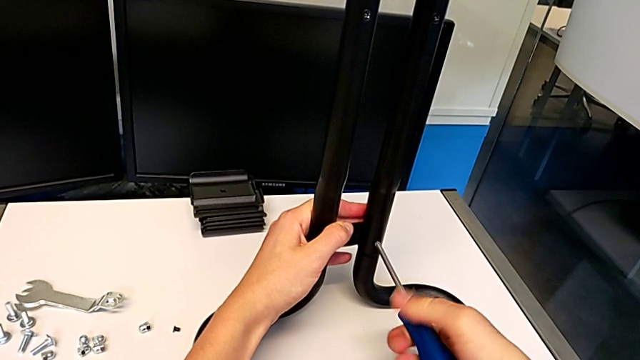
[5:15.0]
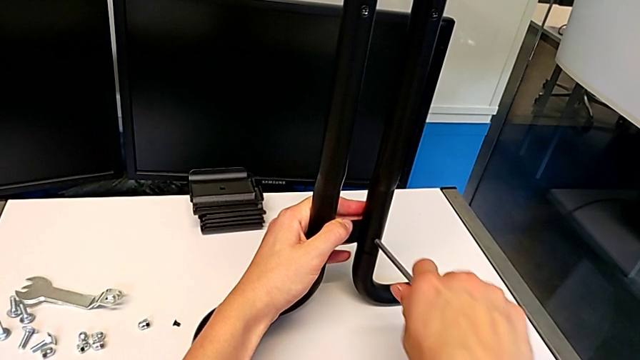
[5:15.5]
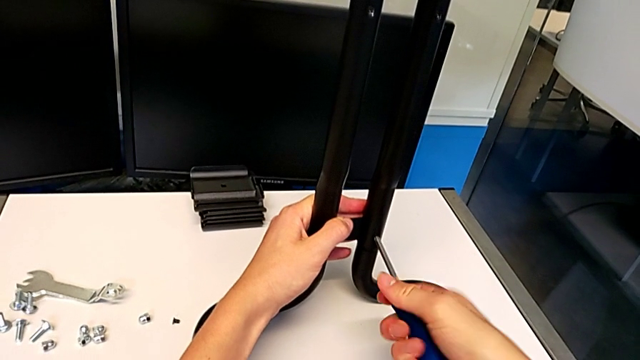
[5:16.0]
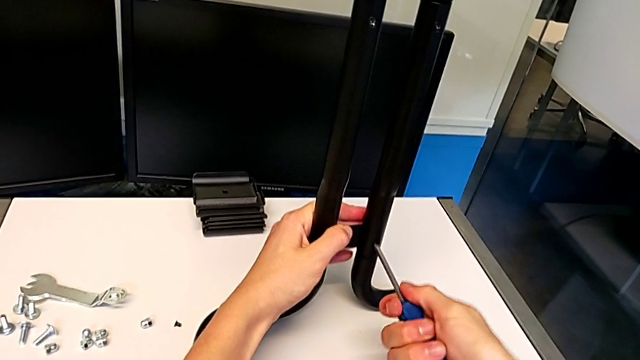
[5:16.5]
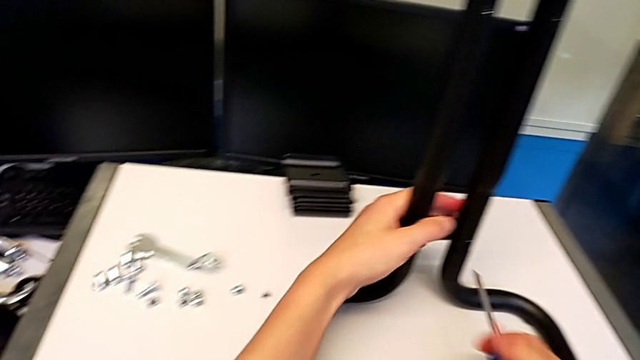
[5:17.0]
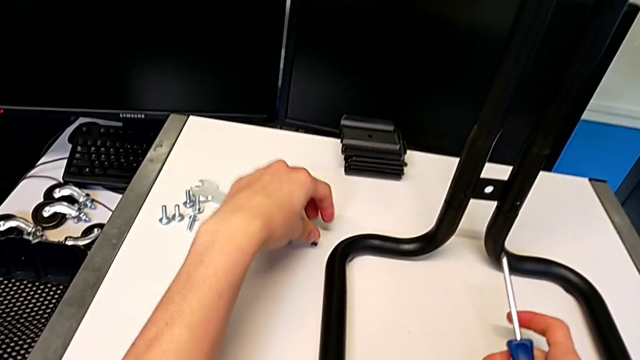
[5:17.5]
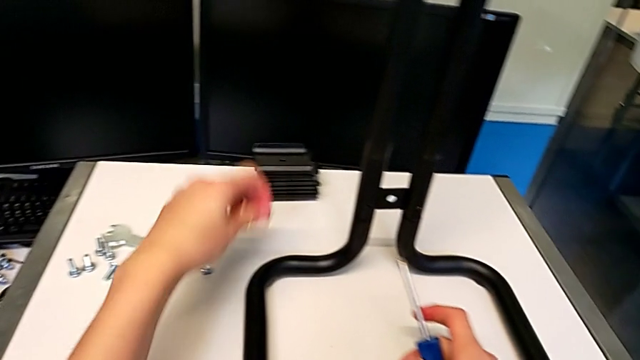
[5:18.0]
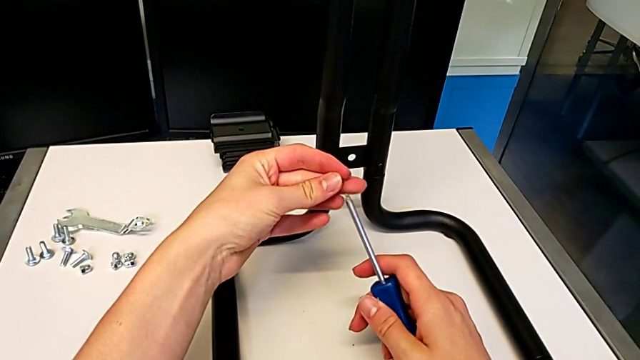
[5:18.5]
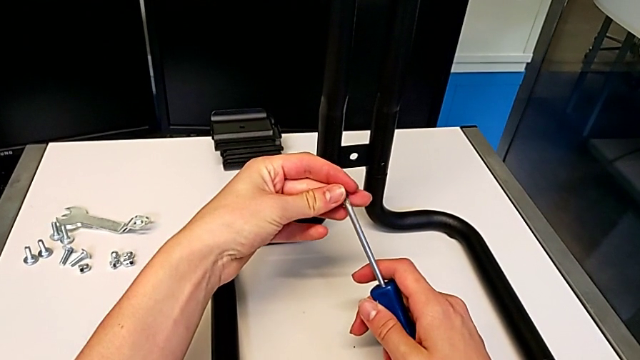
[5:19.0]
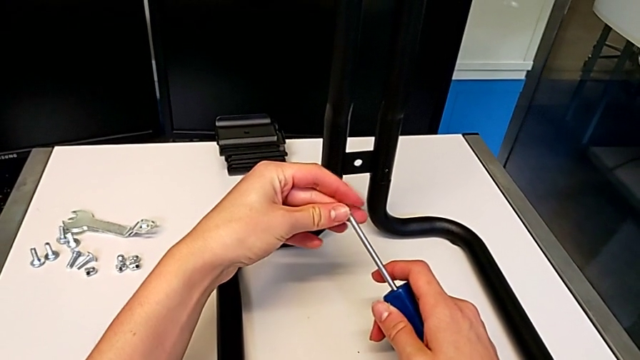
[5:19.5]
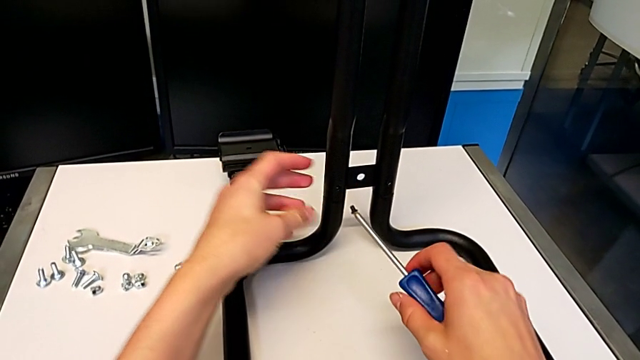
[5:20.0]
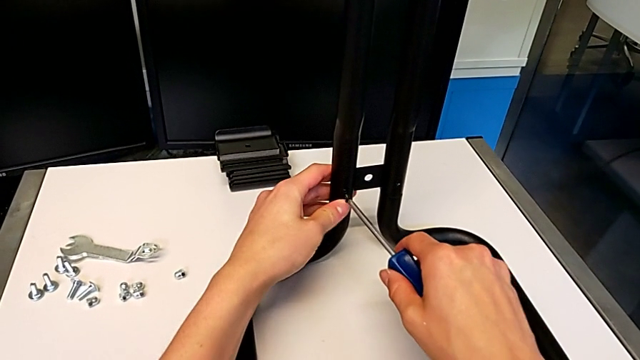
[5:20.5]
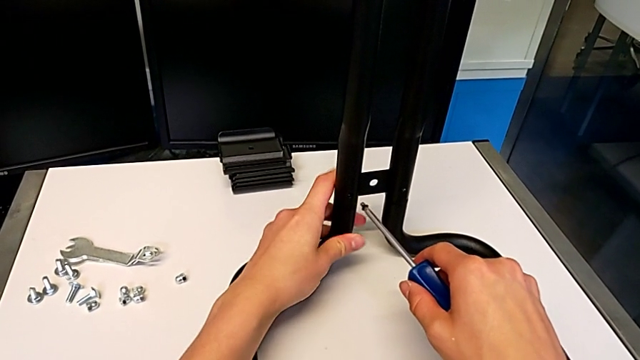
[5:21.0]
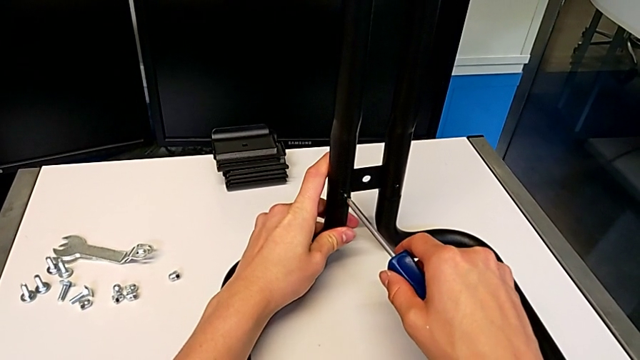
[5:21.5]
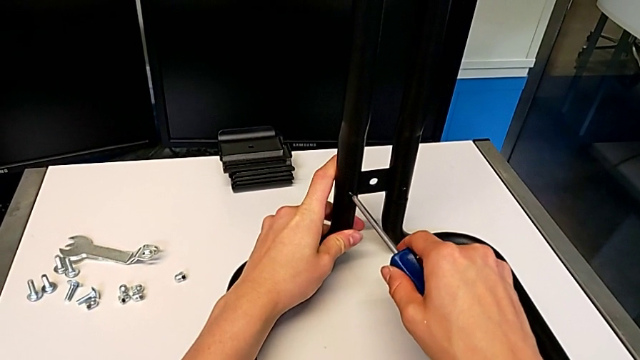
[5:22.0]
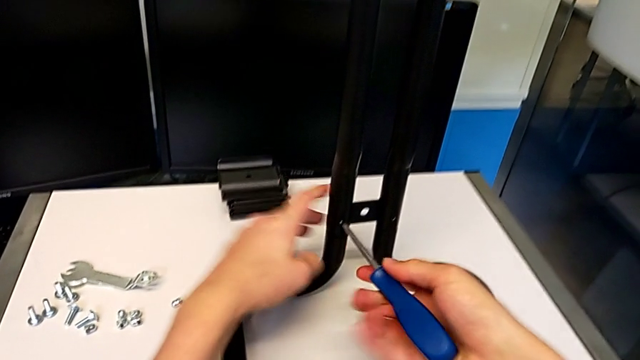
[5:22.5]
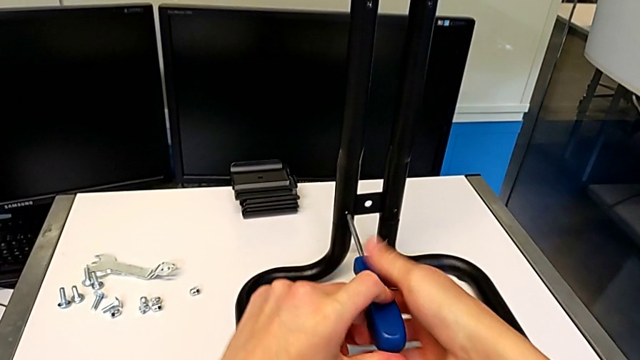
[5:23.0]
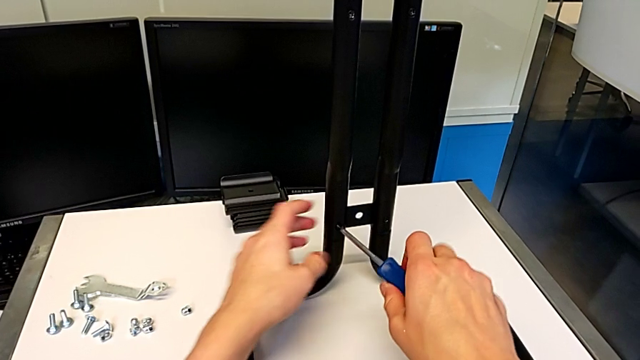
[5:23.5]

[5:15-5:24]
The camera wearer is screwing the second side bars onto the base frames. They screw the screw, grab it, align it, insert it and begin to screw it.

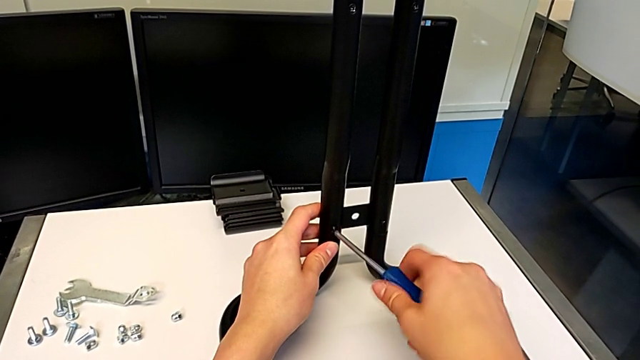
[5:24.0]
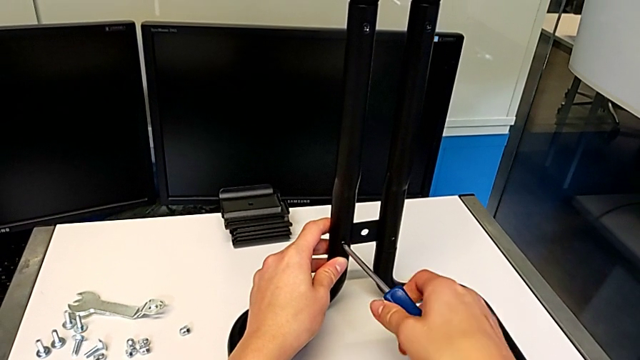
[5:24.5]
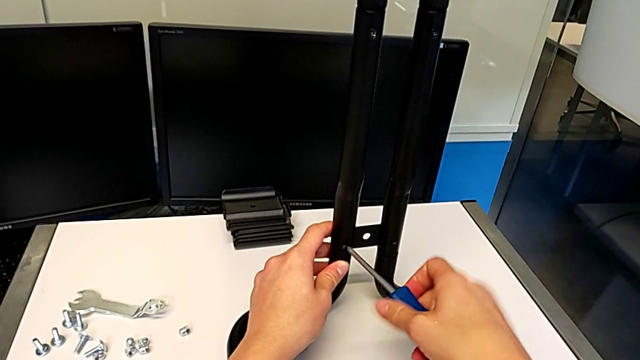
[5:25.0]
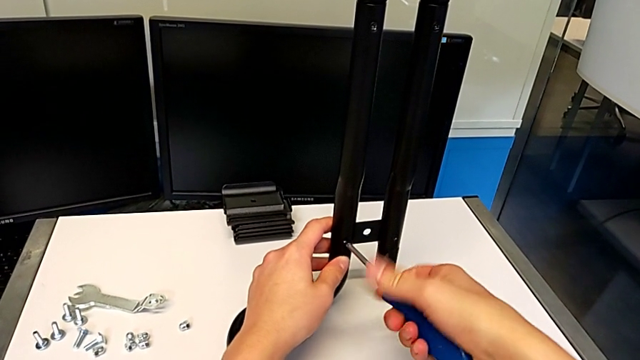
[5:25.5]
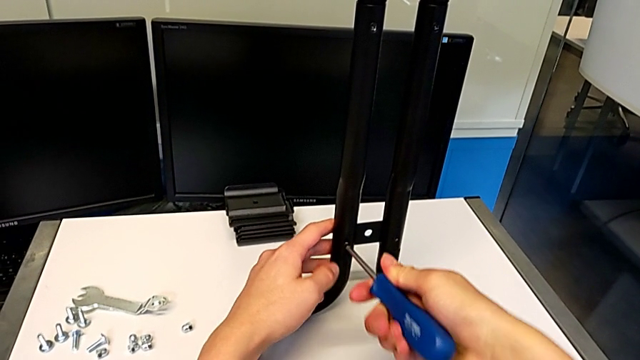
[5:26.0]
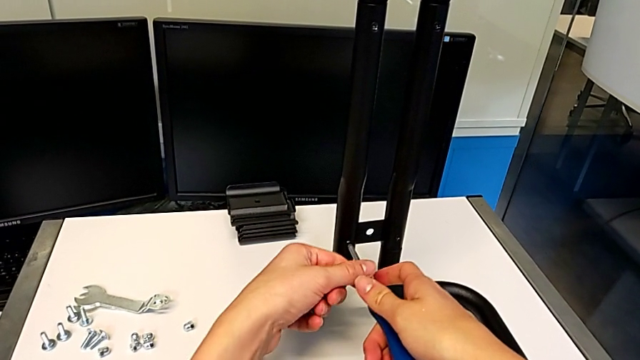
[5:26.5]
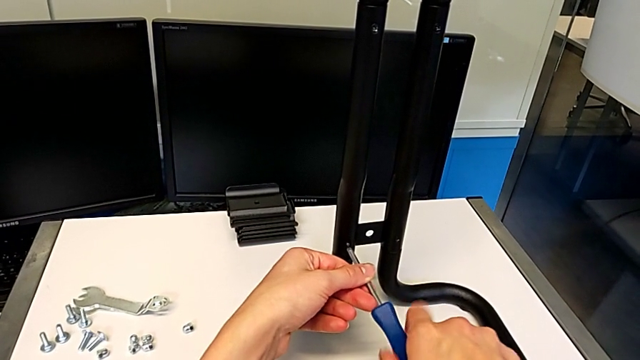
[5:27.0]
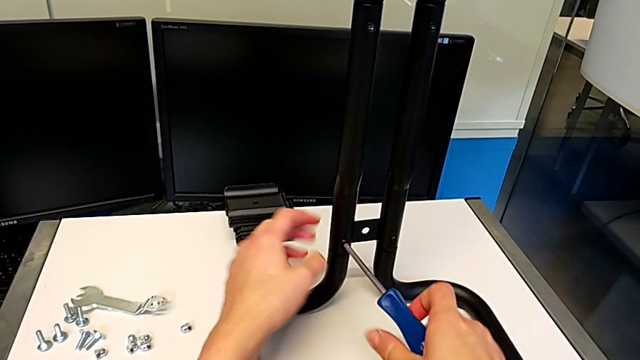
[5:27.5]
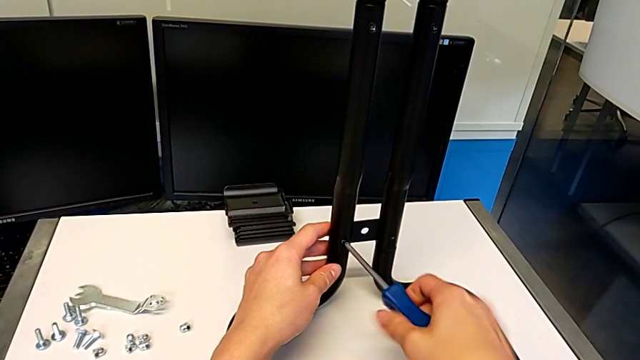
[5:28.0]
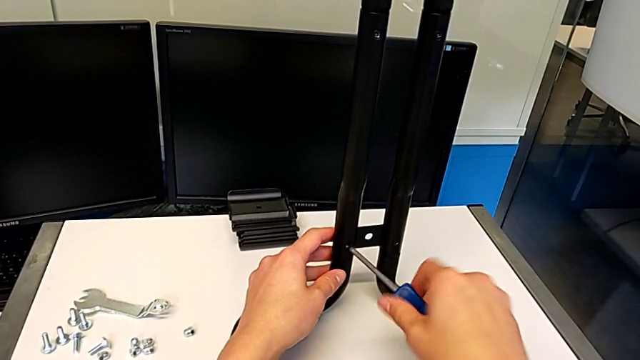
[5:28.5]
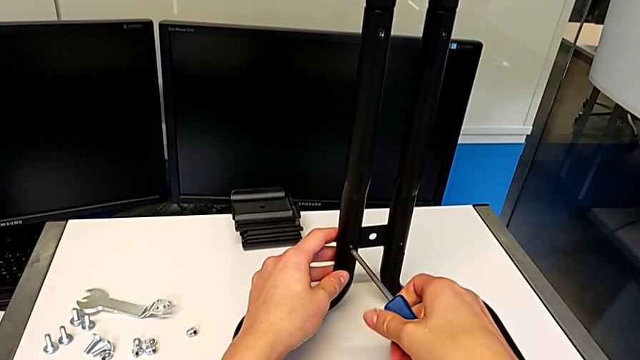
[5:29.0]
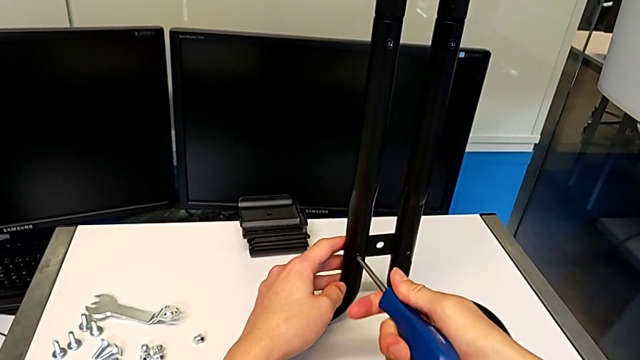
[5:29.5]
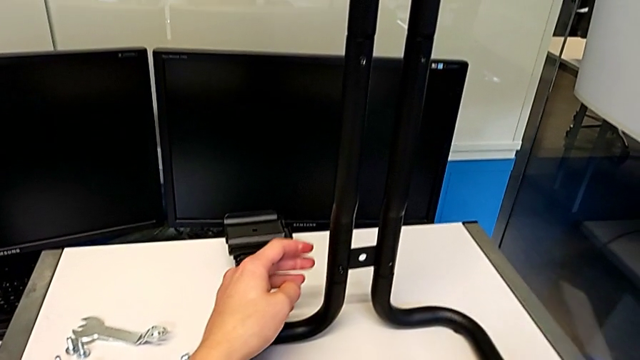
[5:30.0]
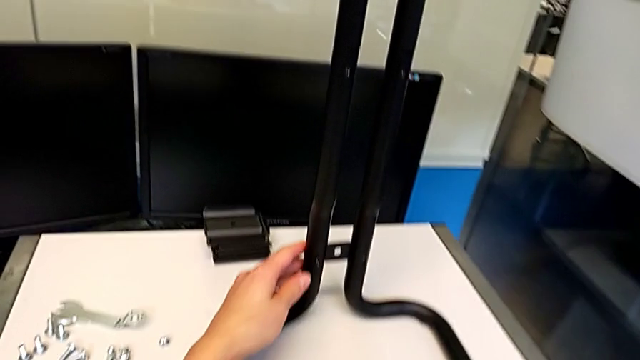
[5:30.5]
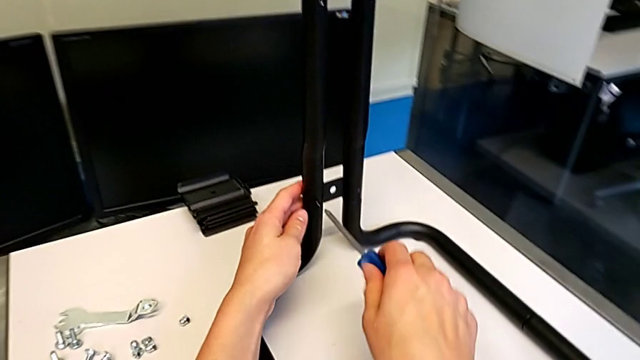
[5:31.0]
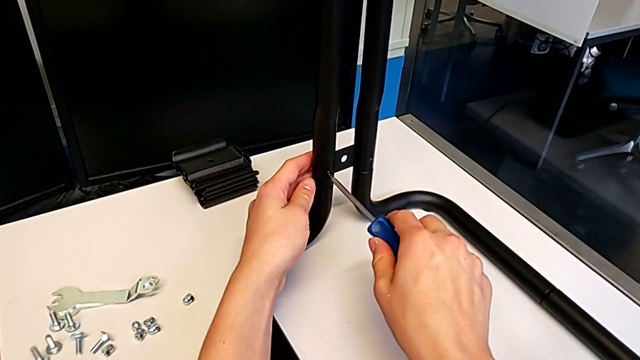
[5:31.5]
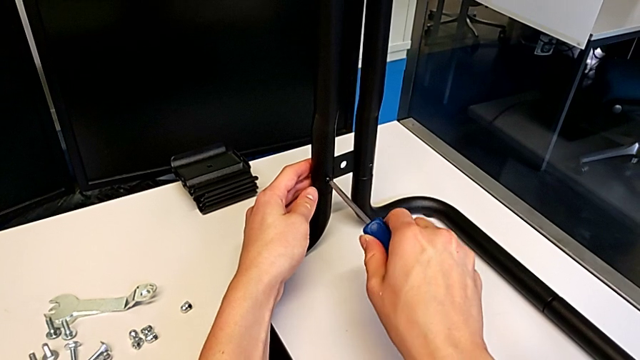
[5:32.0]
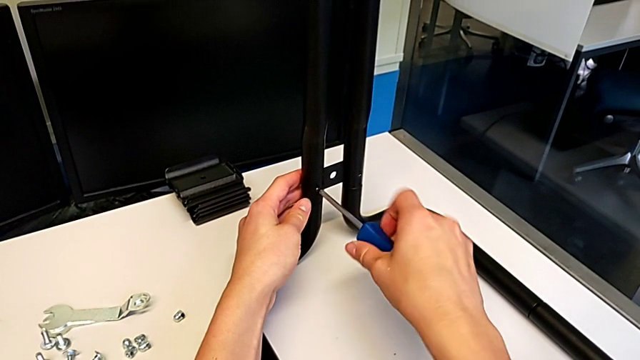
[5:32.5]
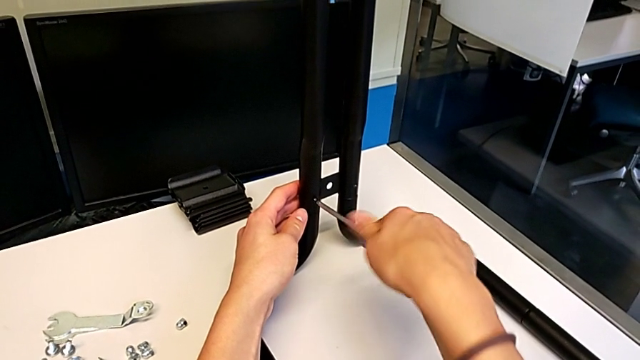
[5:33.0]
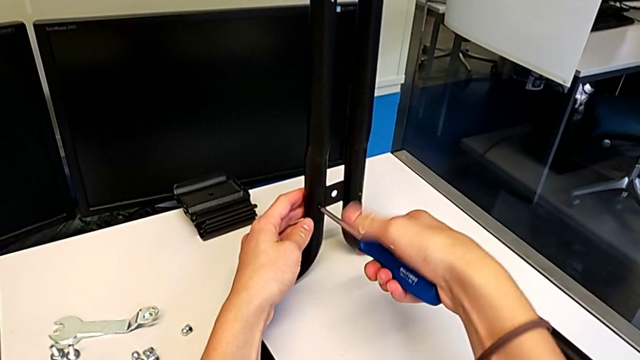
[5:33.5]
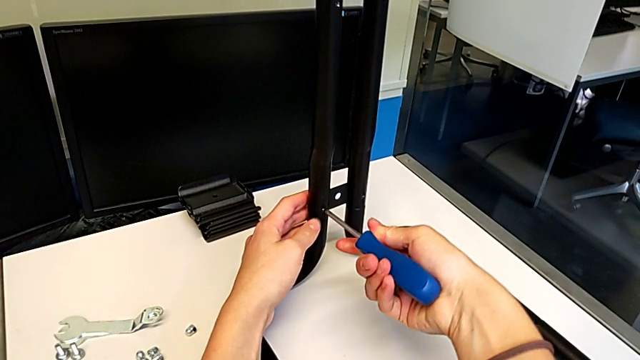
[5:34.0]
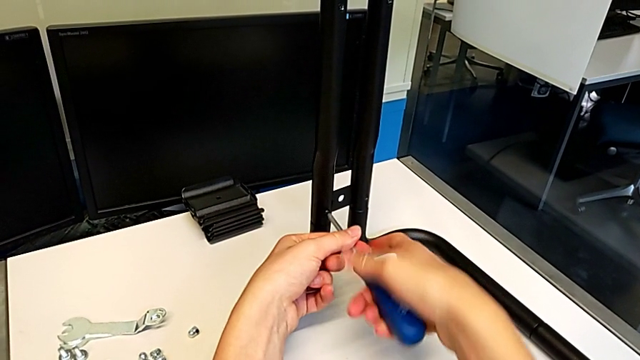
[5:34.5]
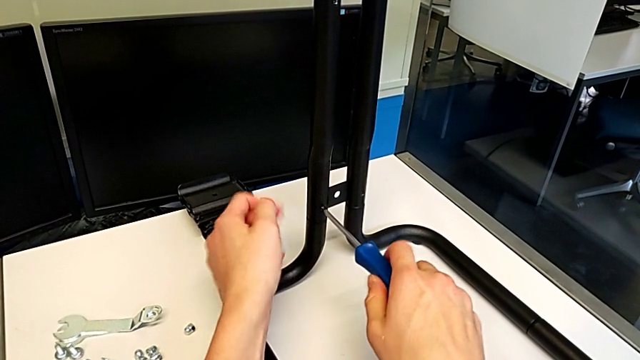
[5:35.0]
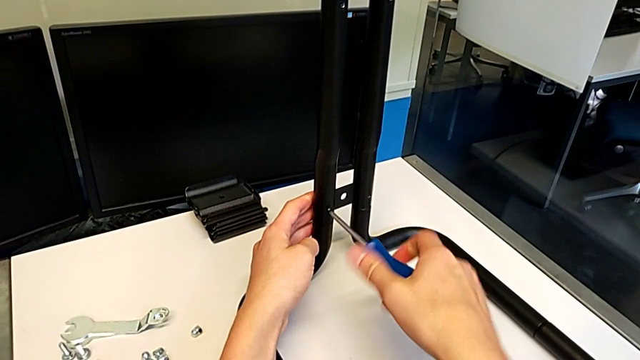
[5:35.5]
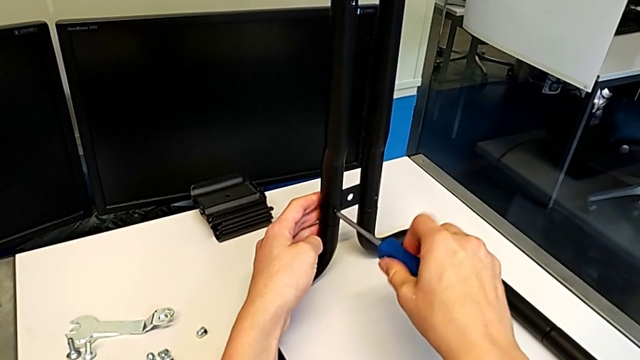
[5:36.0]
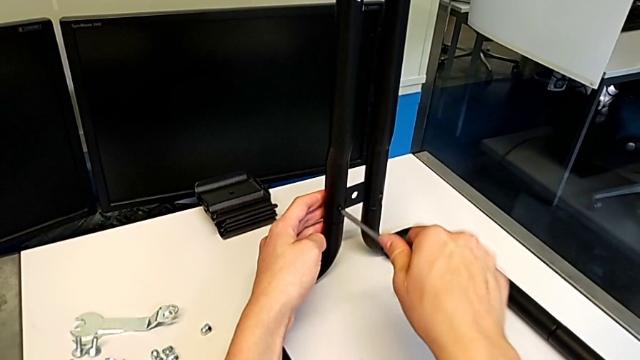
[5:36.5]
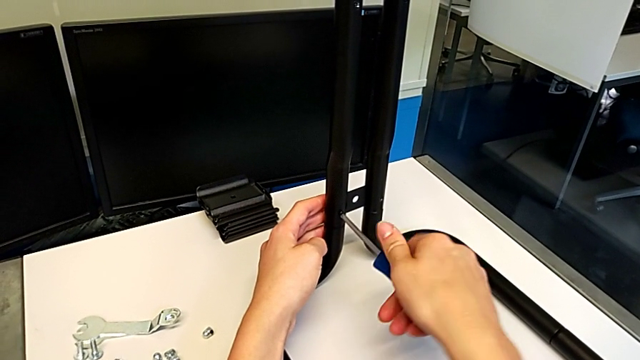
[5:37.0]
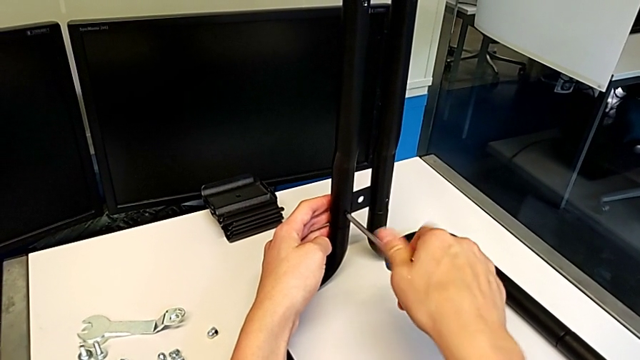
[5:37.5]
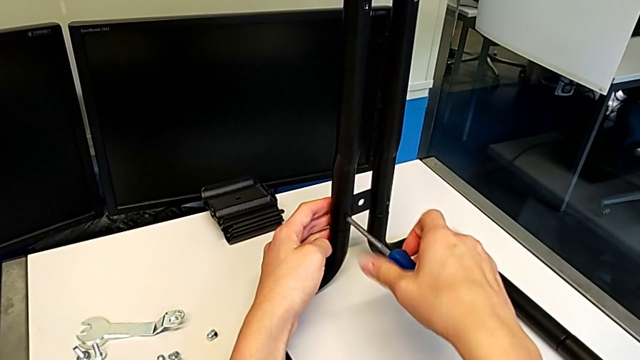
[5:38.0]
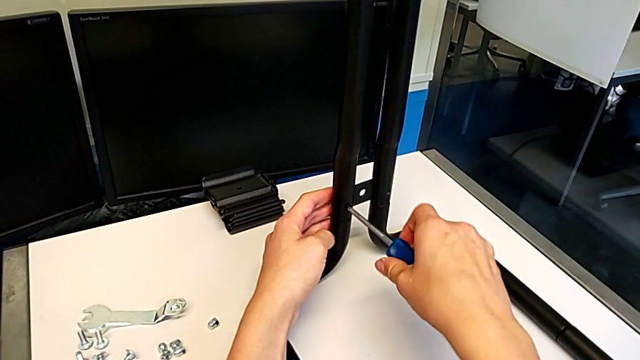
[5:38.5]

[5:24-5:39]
The camera wearer is screwing the second side bars onto the base frames. They keep screwing the screw.
